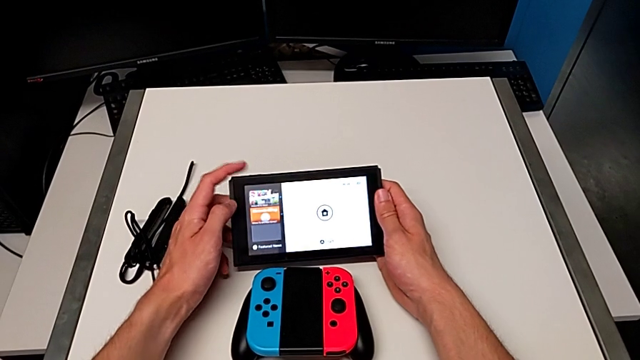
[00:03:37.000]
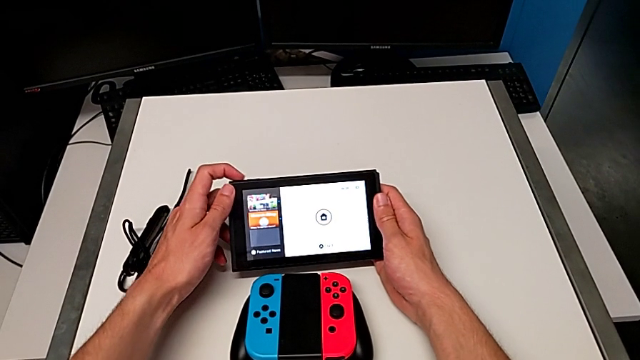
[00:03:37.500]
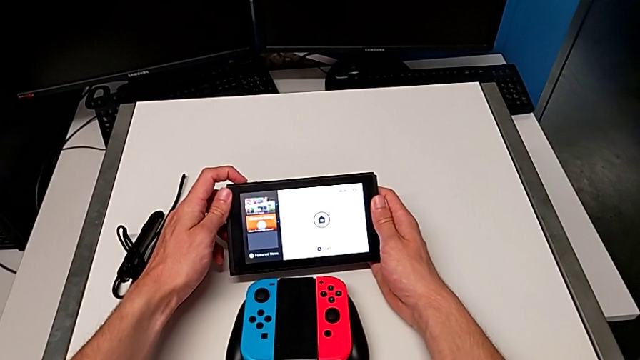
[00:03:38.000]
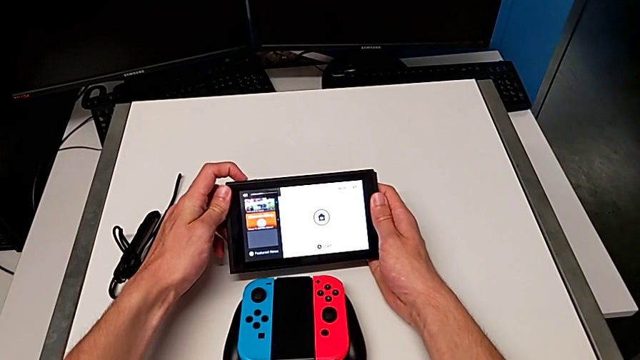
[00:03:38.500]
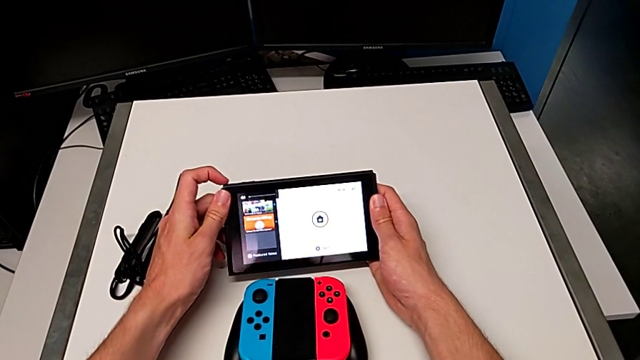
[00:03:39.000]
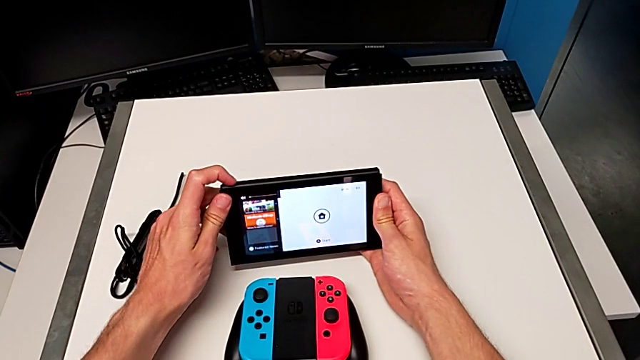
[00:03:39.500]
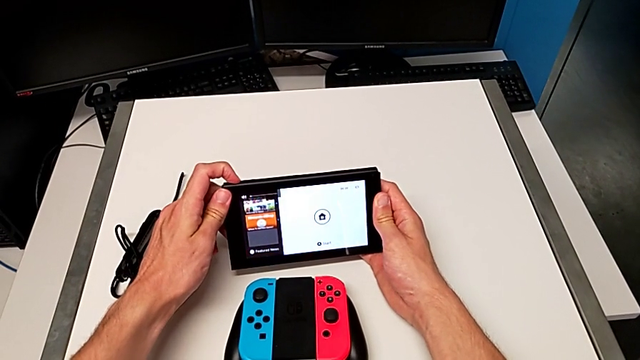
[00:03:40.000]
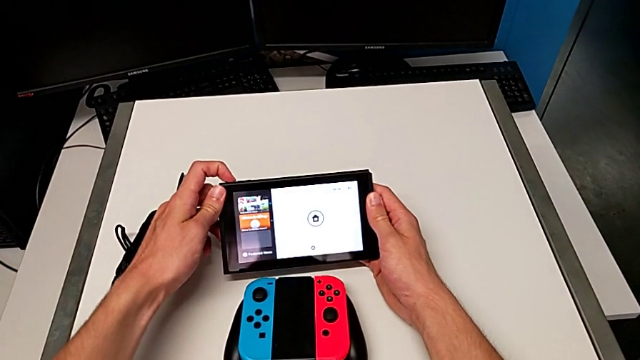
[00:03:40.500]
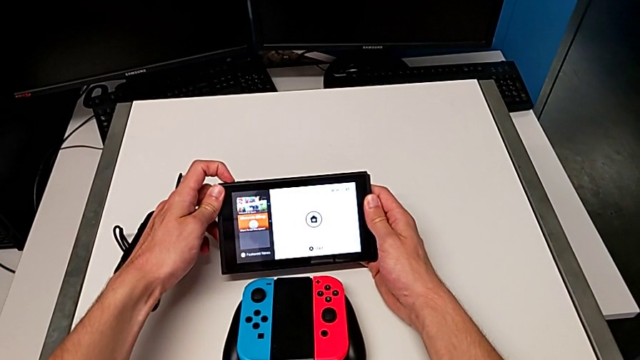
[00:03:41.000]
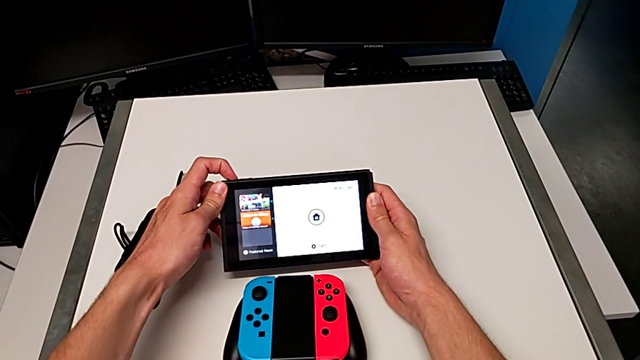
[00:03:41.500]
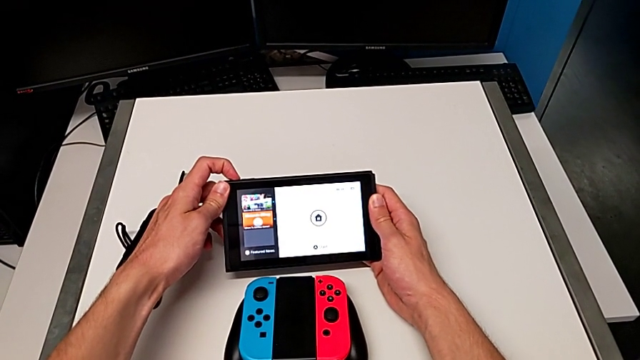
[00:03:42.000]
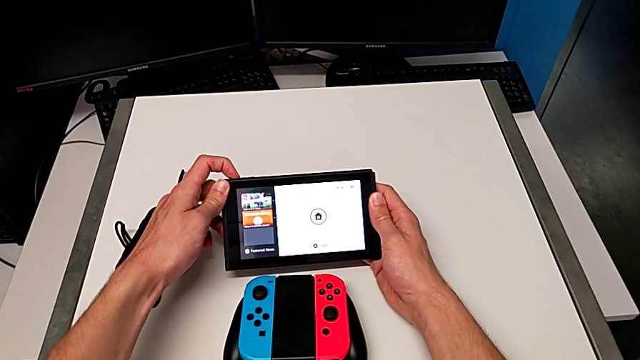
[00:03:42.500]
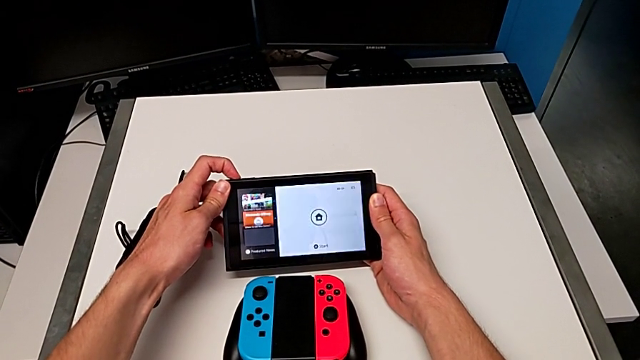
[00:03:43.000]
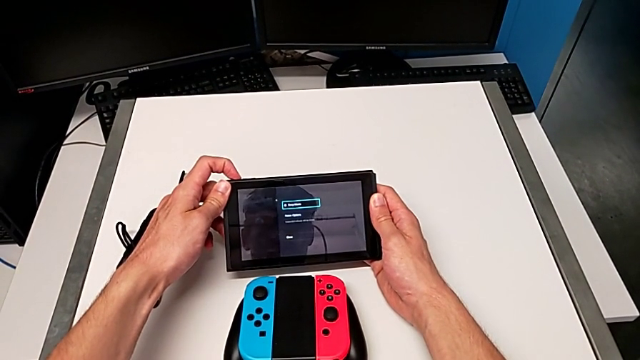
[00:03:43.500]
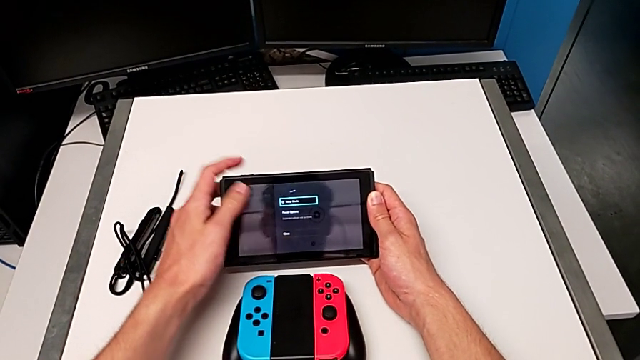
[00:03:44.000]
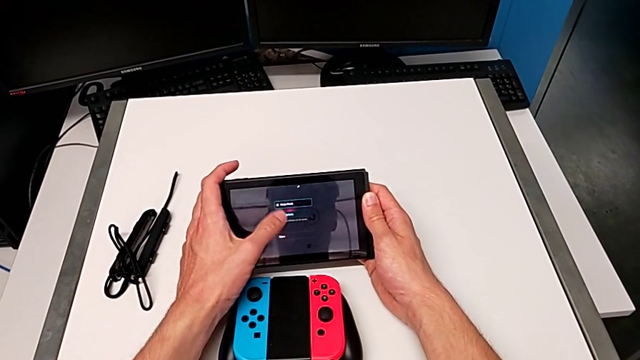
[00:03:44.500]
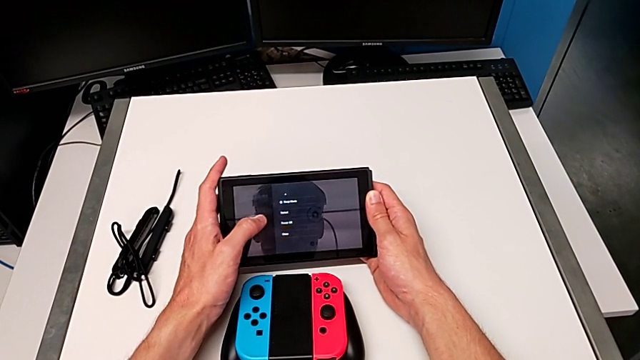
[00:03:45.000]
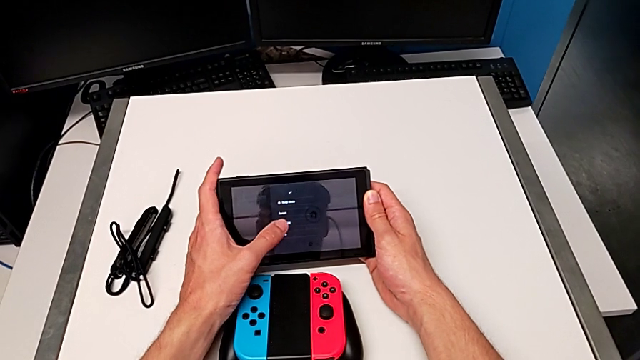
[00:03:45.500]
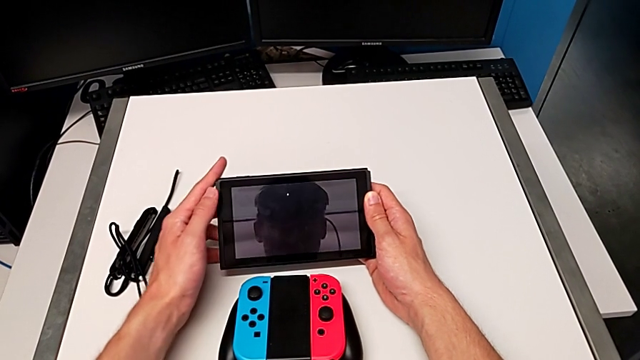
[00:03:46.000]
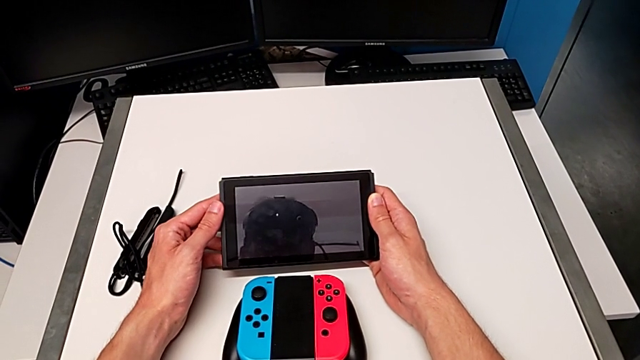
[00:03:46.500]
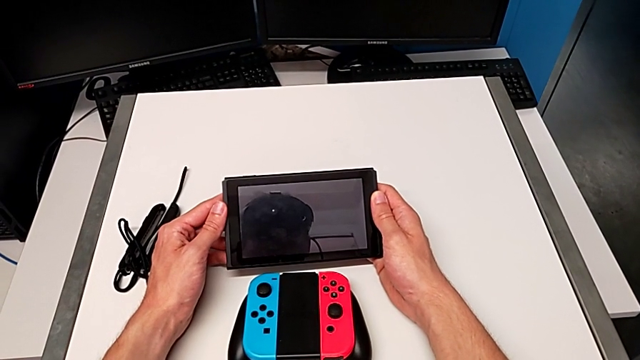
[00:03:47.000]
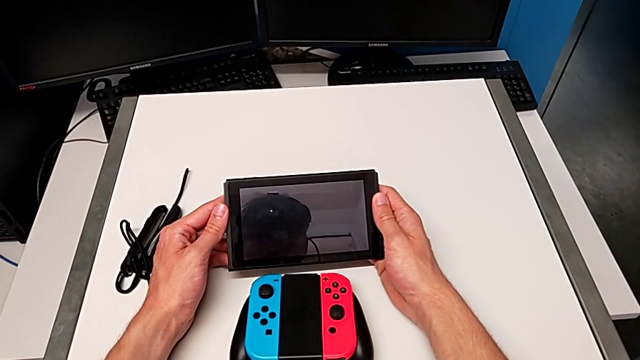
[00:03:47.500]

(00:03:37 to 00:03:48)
The camera wearer turns off the Nintendo Switch. They turn off the Nintendo Switch and touch it.
